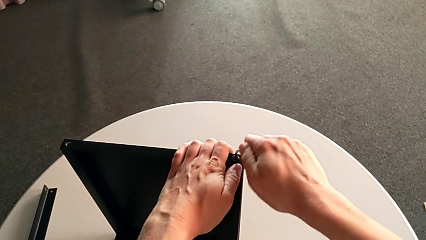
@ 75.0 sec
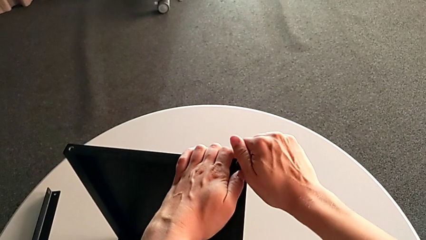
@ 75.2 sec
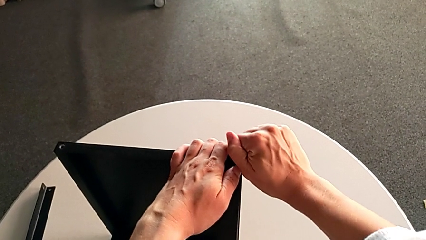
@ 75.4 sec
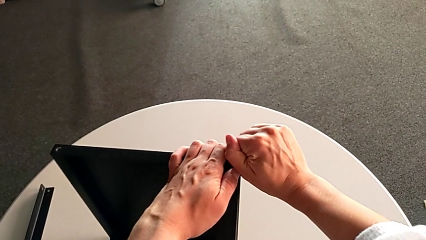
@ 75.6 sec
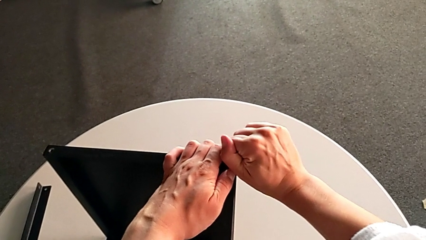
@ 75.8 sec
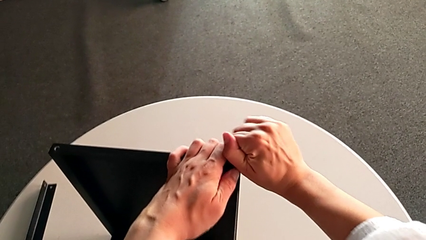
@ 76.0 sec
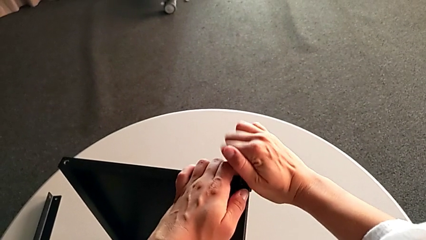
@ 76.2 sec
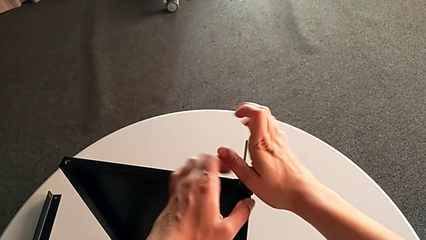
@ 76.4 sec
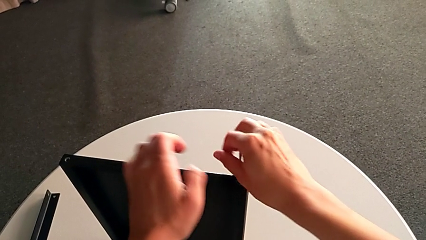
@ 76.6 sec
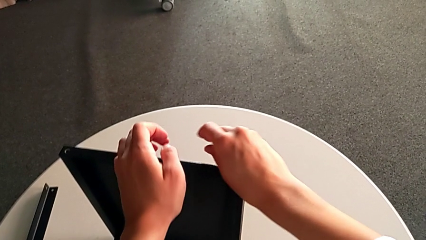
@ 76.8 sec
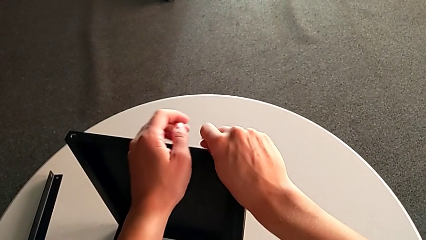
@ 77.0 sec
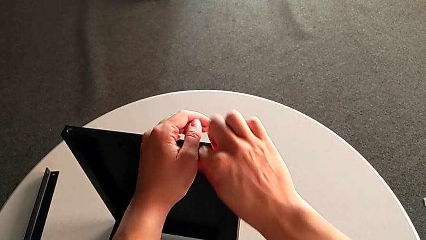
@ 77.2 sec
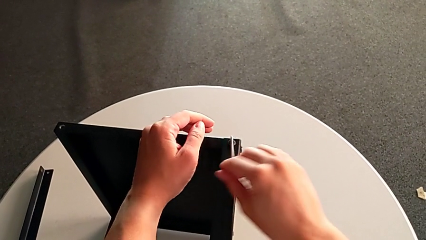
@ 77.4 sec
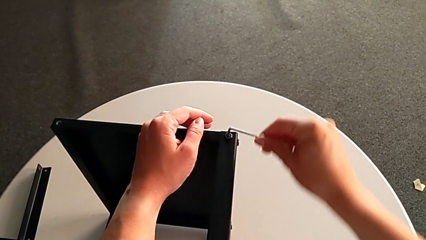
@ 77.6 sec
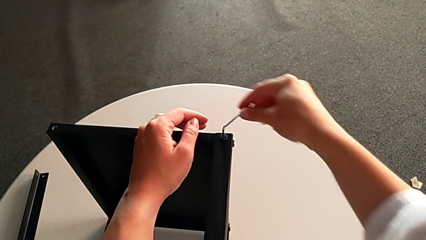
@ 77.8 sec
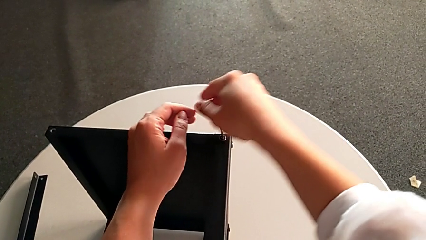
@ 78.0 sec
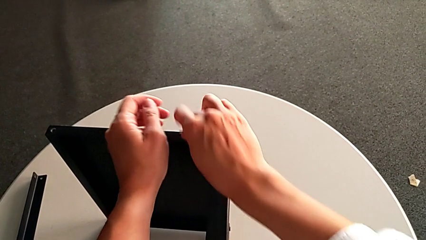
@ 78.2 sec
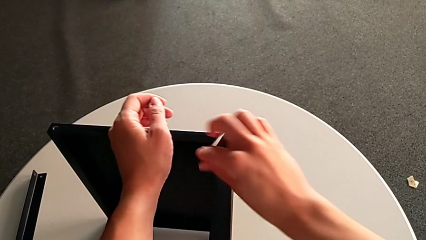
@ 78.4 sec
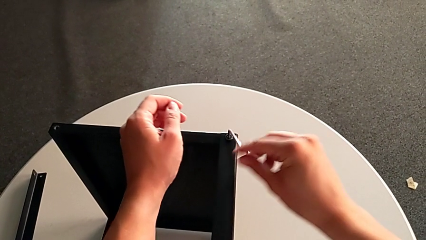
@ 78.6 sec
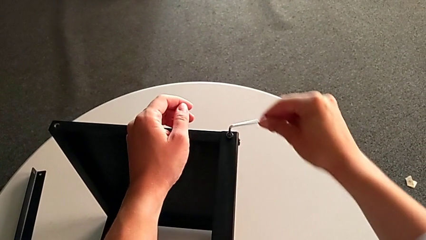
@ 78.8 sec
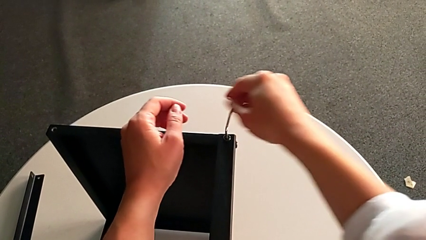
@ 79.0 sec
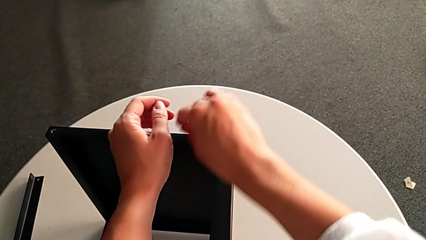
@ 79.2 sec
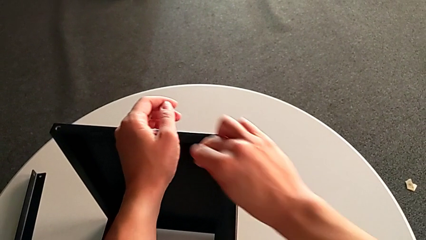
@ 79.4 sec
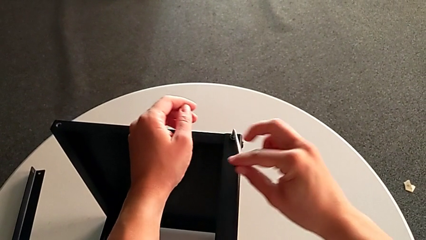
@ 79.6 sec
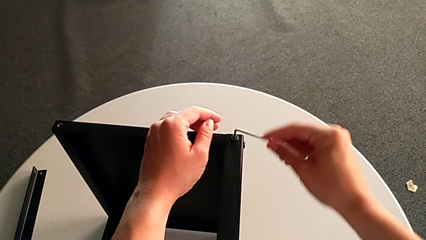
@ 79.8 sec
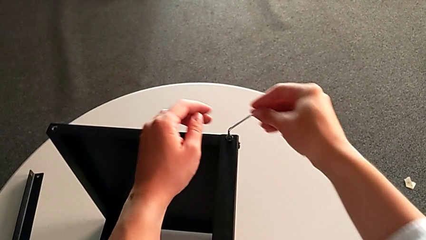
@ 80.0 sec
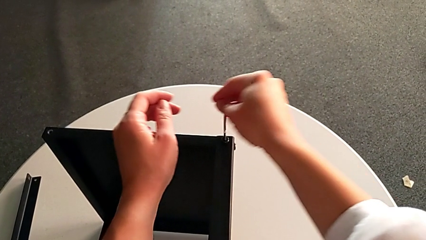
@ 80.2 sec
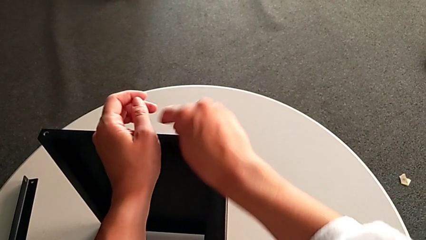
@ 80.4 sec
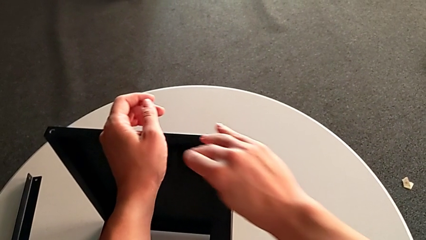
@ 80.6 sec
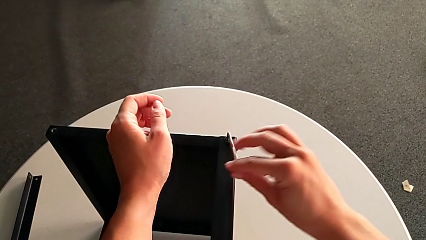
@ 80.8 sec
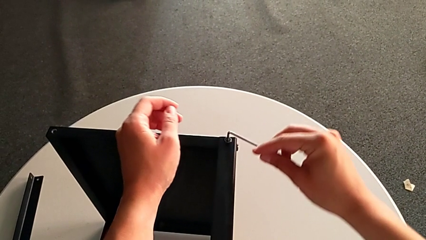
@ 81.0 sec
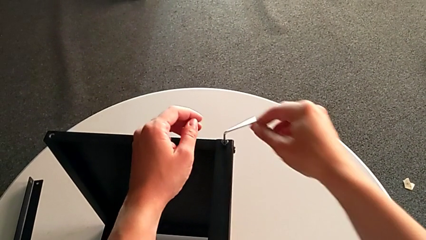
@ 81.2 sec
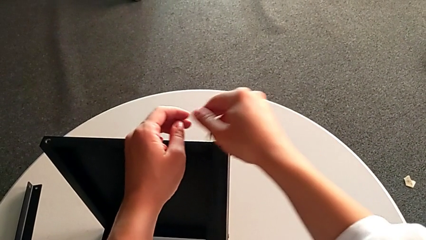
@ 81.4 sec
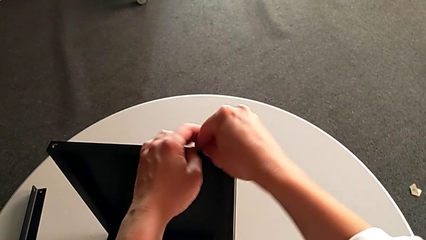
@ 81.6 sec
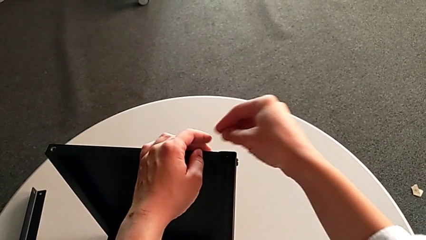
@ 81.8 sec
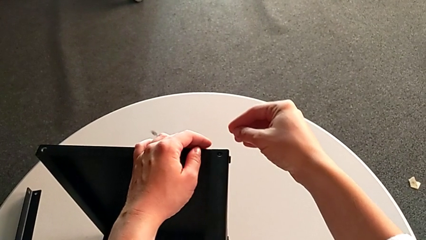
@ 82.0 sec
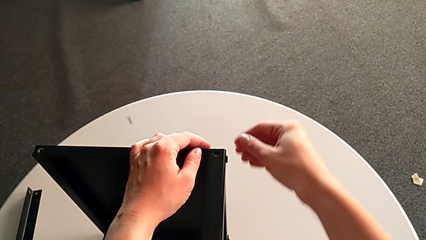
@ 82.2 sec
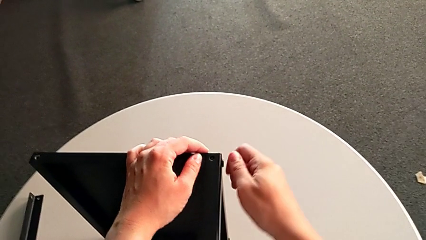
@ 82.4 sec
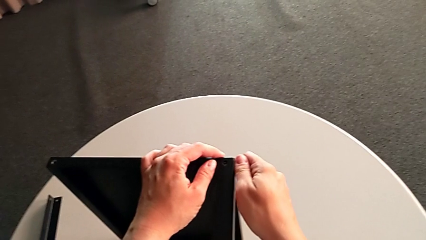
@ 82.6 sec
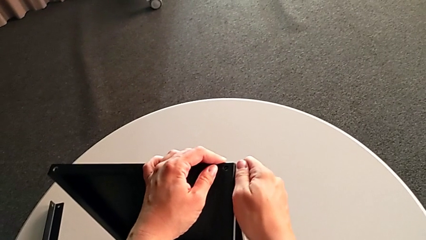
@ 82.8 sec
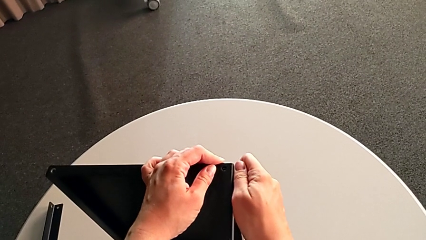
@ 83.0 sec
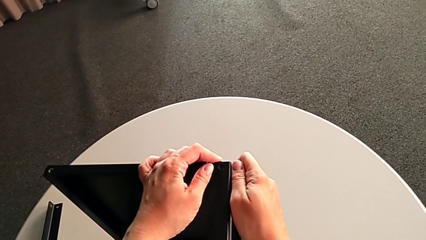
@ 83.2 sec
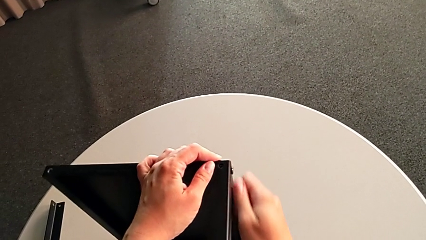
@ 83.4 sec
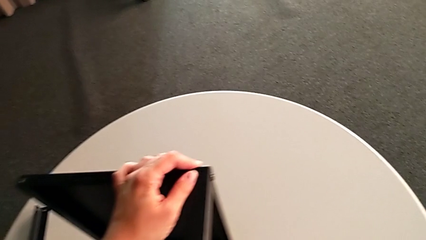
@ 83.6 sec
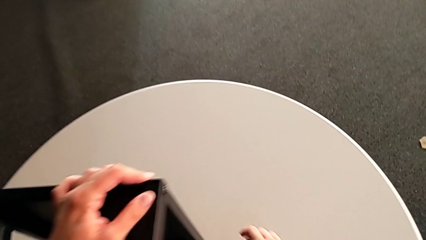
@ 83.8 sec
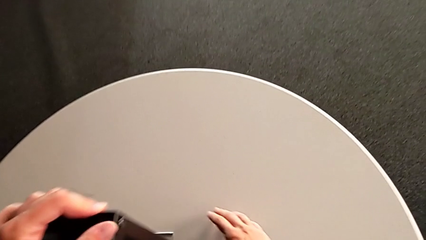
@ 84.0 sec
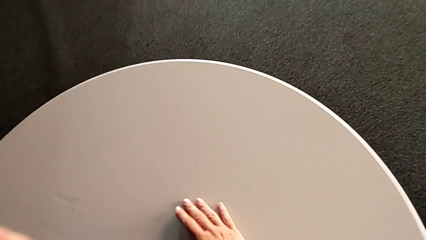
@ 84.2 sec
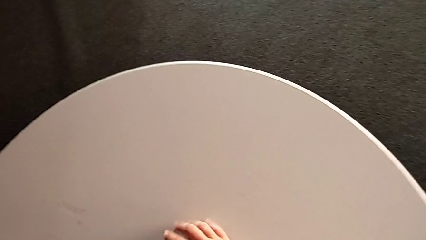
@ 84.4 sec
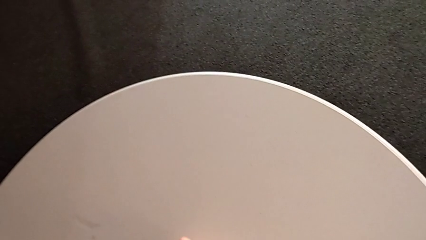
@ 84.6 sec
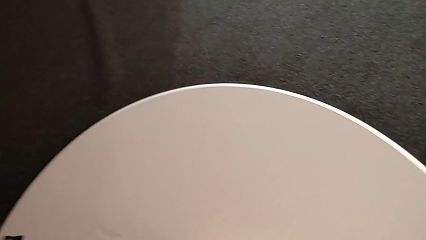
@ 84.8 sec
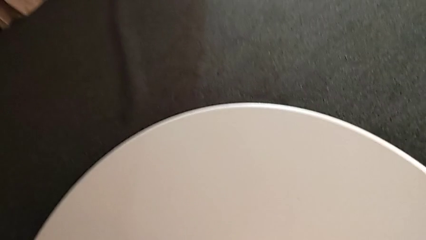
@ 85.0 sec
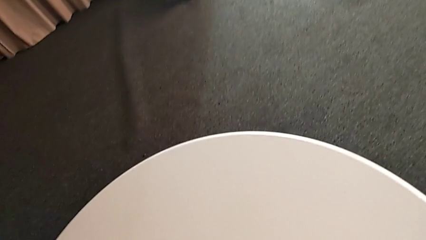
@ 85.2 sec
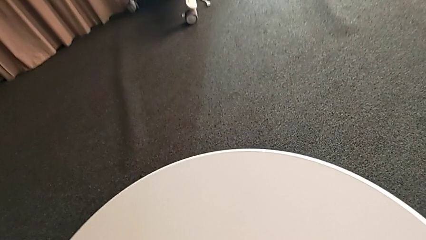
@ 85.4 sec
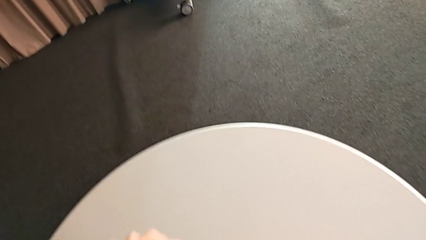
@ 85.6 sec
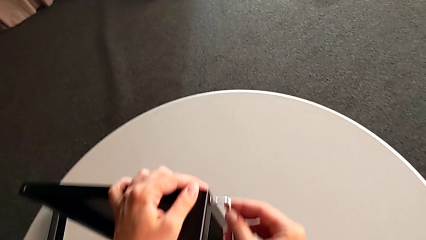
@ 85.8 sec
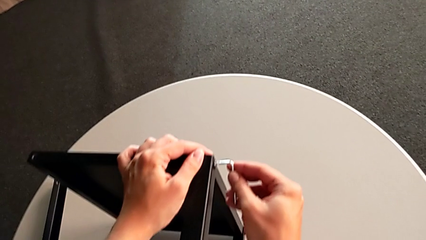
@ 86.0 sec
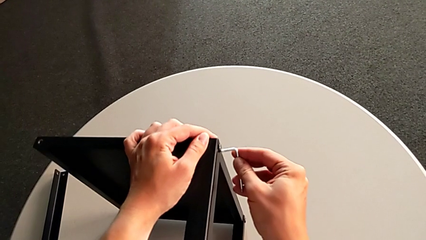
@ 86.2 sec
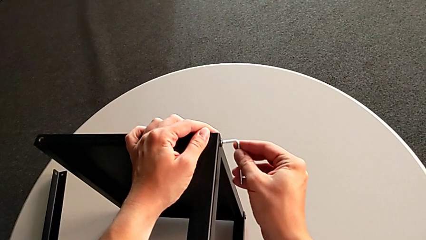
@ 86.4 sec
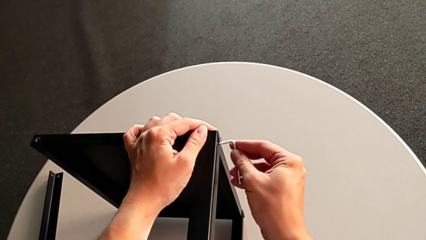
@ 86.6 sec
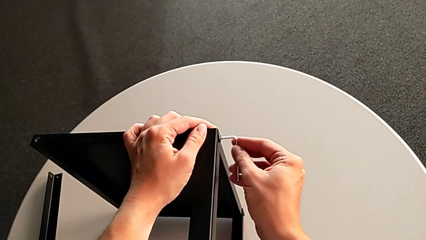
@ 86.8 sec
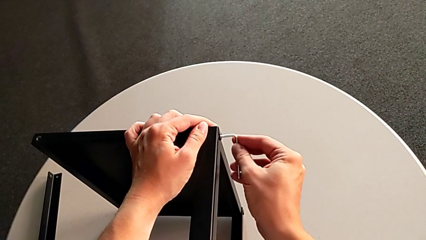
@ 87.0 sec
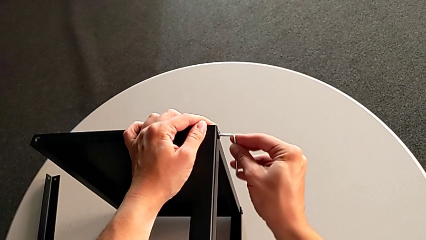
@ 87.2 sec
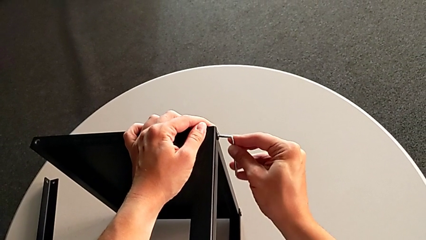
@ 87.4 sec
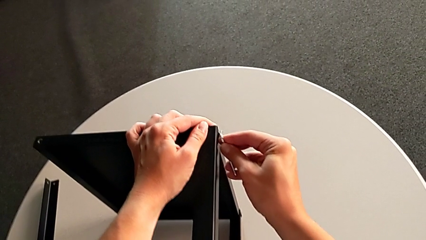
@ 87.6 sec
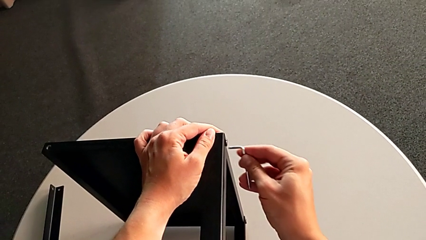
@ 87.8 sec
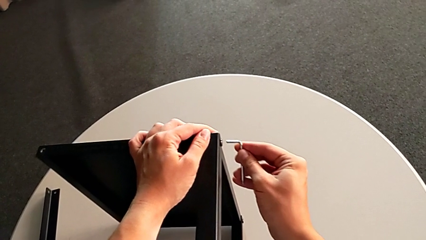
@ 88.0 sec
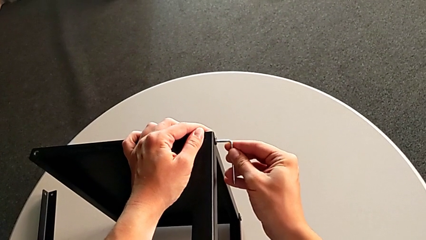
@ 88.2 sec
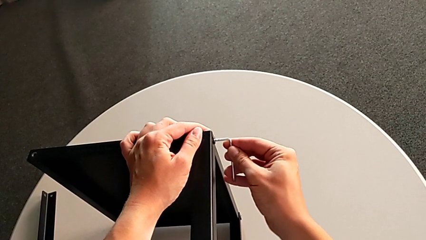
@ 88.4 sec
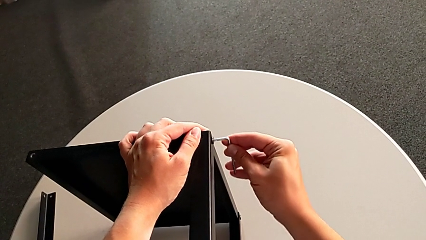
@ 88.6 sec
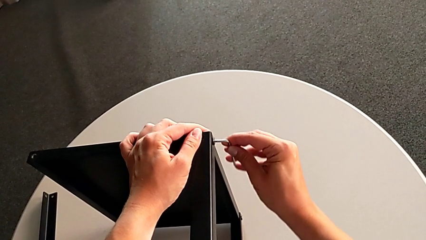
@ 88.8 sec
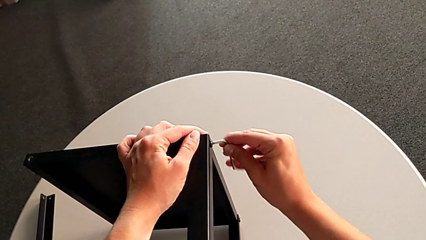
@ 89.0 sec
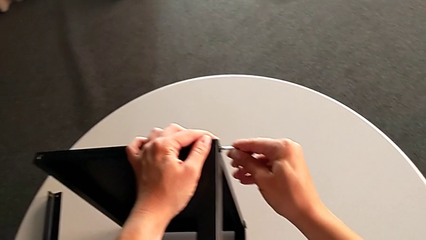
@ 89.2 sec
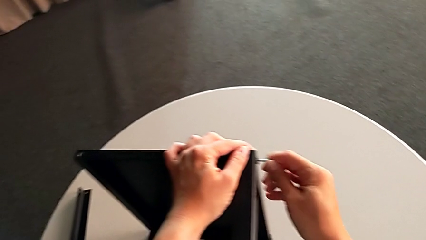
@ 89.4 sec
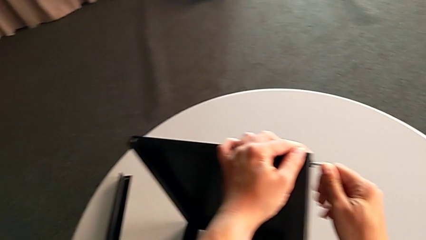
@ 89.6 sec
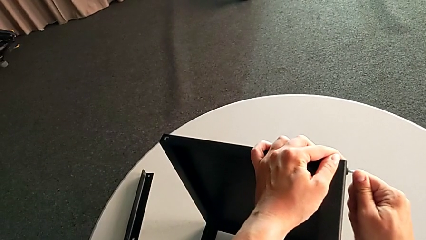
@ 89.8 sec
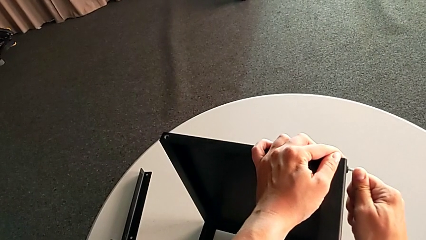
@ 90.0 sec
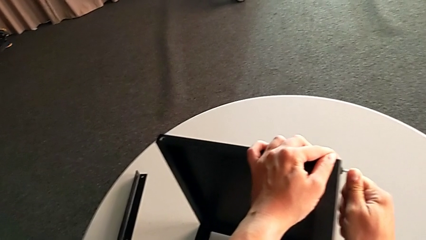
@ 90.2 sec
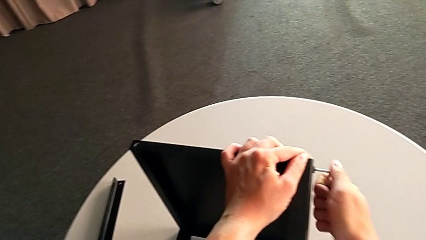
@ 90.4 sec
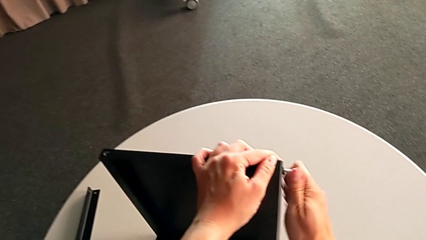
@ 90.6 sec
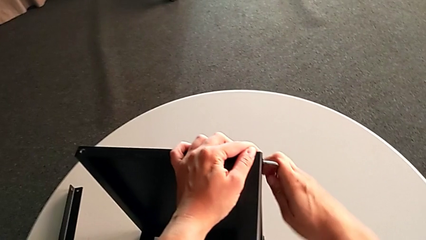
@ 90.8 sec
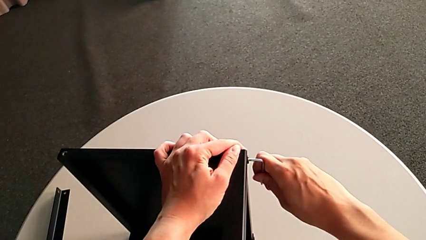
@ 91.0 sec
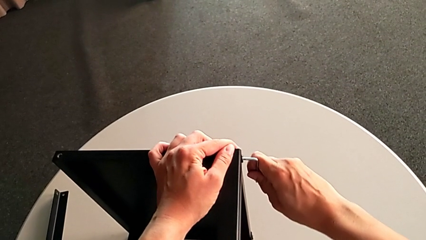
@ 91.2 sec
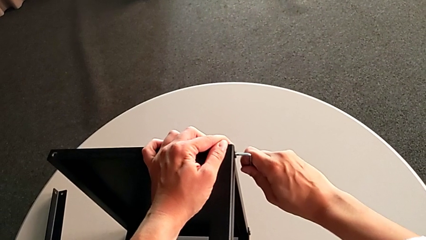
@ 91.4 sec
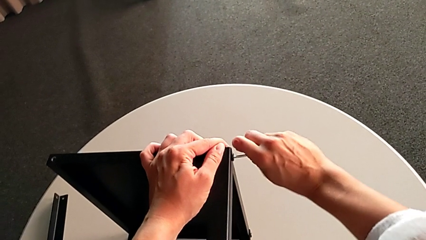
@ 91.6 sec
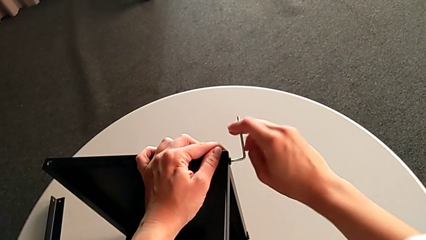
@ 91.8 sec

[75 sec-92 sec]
The camera wearer is unscrewing the second leg. They unscrew the hex socket head, withdraw the Allen wrench with the right hand, disassemble the hex socket head, wrongly drop the Allen wrench and the hex socket head with the right hand, grab the Allen wrench, insert it and begin to unscrew the hex socket head.
